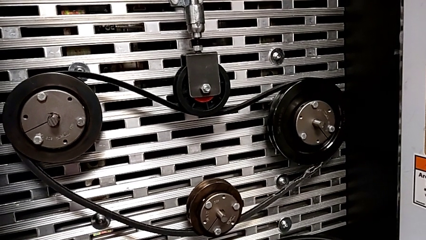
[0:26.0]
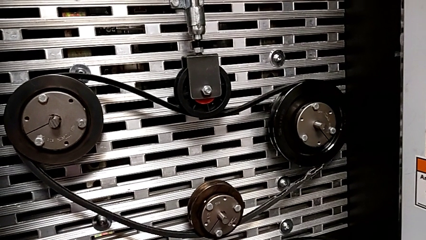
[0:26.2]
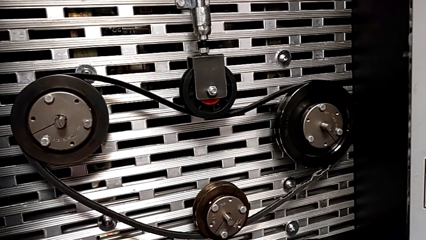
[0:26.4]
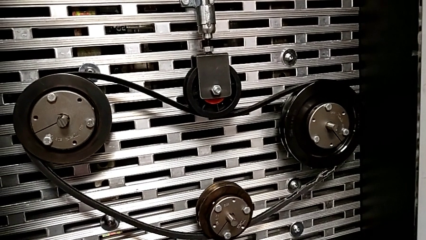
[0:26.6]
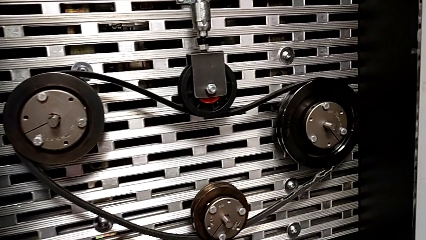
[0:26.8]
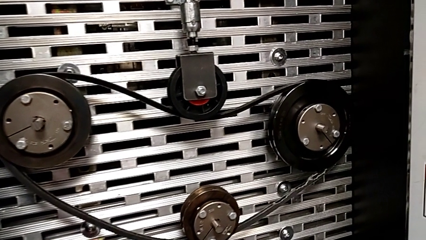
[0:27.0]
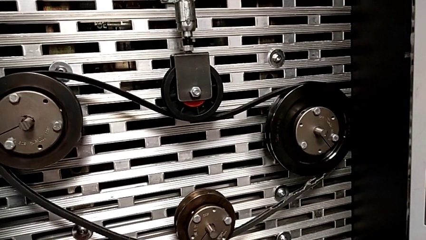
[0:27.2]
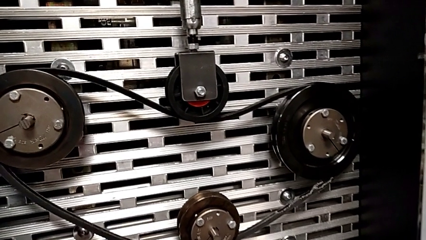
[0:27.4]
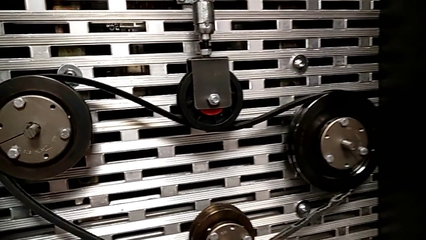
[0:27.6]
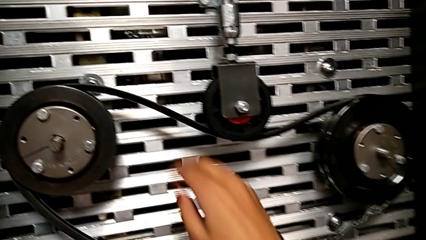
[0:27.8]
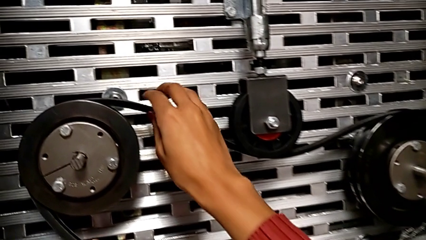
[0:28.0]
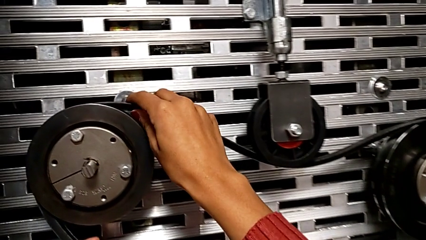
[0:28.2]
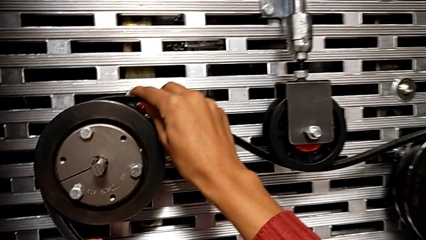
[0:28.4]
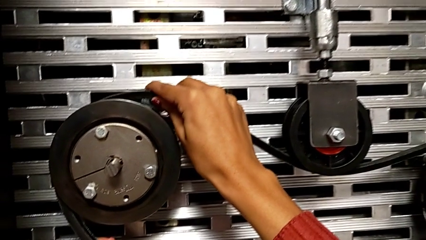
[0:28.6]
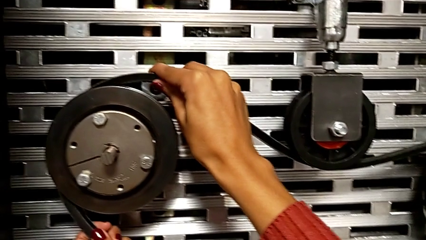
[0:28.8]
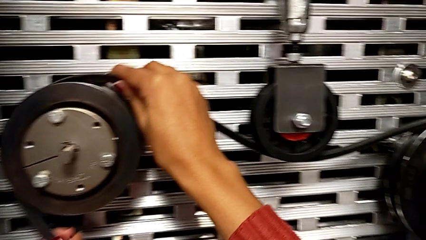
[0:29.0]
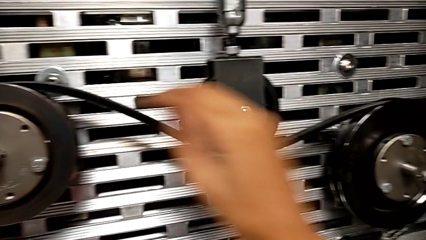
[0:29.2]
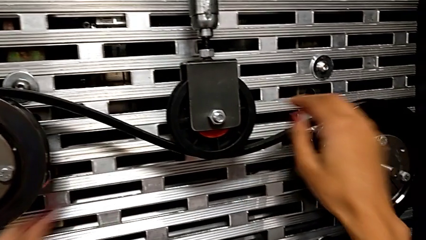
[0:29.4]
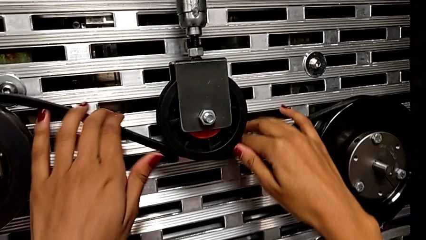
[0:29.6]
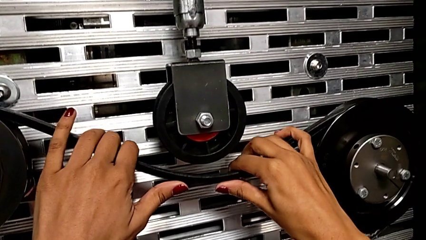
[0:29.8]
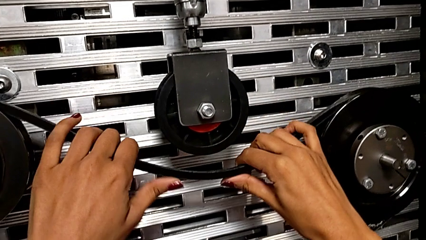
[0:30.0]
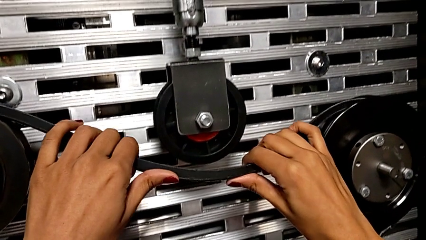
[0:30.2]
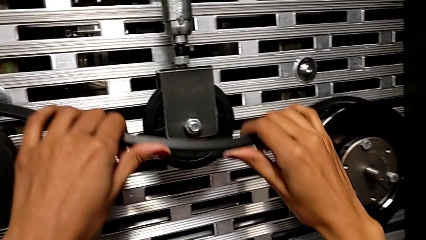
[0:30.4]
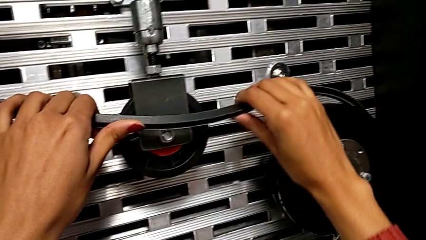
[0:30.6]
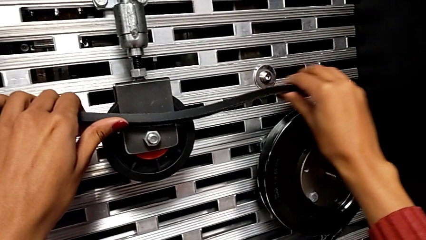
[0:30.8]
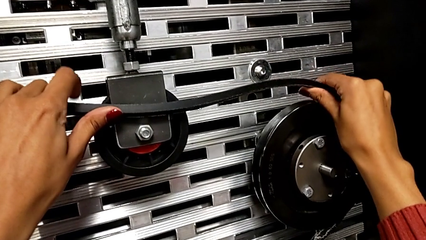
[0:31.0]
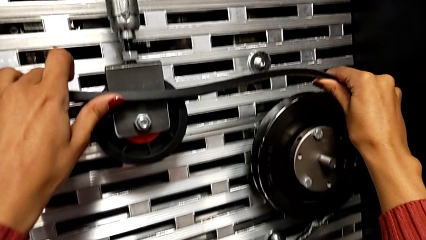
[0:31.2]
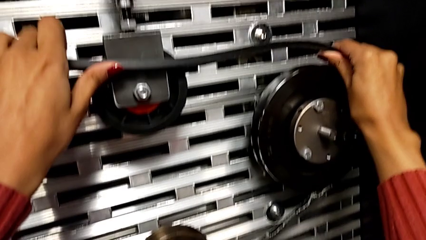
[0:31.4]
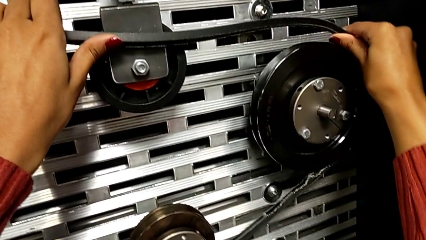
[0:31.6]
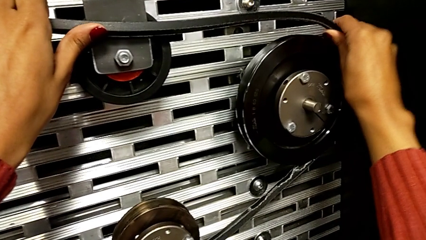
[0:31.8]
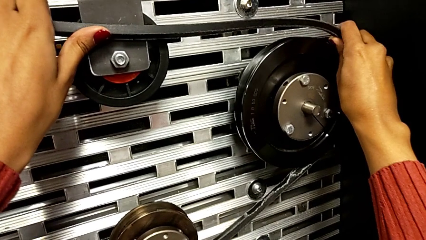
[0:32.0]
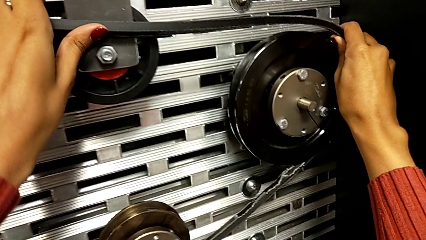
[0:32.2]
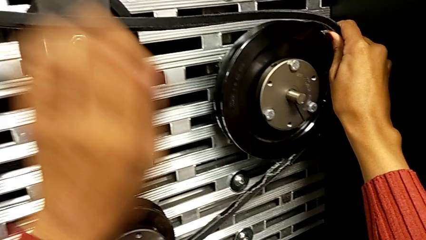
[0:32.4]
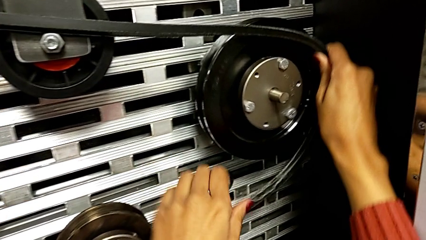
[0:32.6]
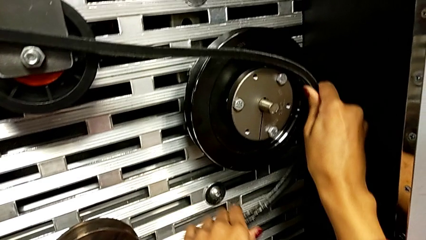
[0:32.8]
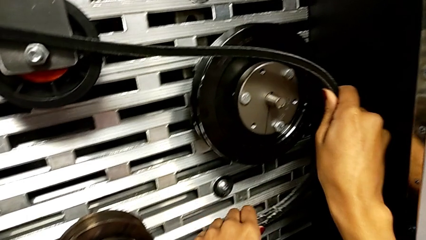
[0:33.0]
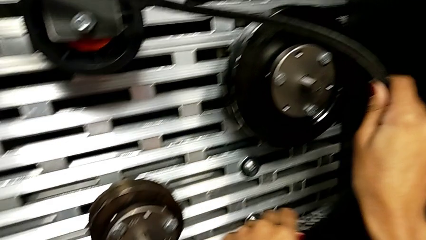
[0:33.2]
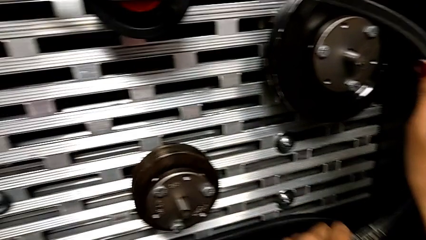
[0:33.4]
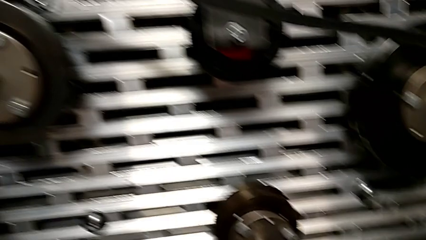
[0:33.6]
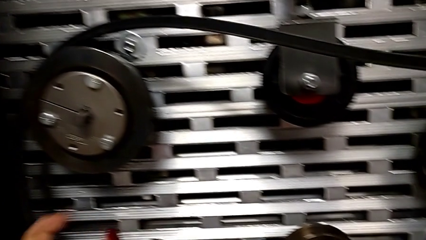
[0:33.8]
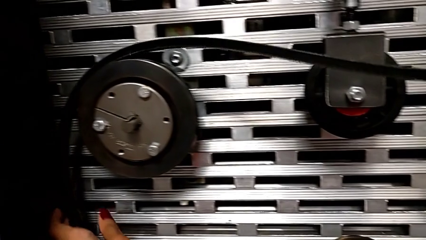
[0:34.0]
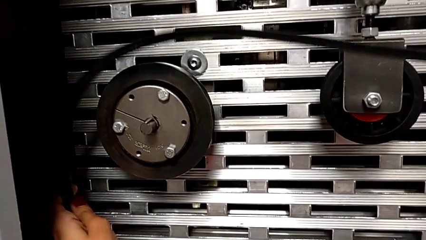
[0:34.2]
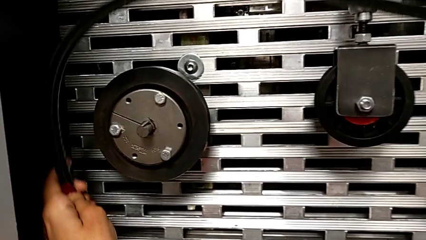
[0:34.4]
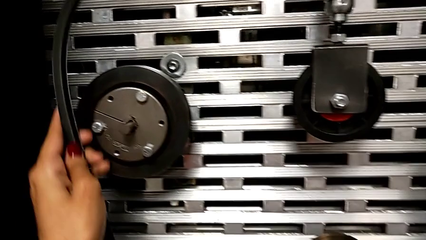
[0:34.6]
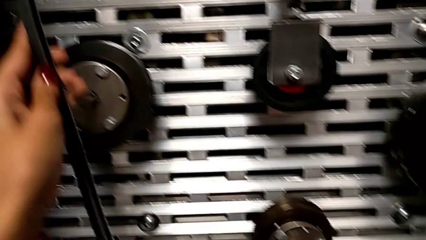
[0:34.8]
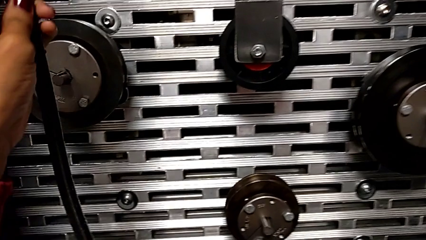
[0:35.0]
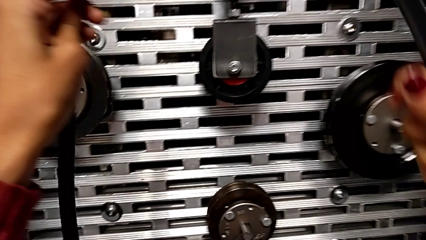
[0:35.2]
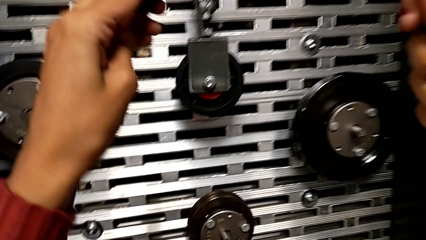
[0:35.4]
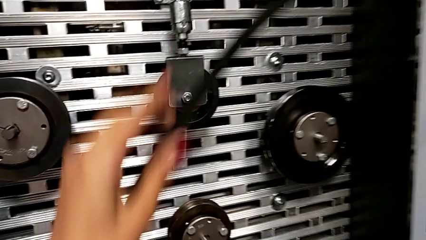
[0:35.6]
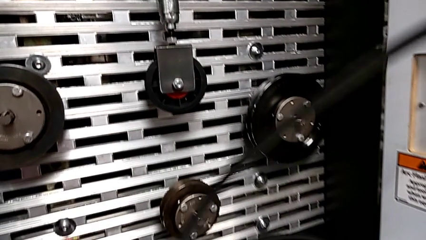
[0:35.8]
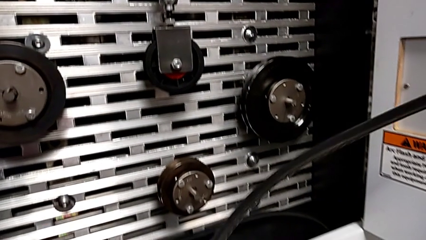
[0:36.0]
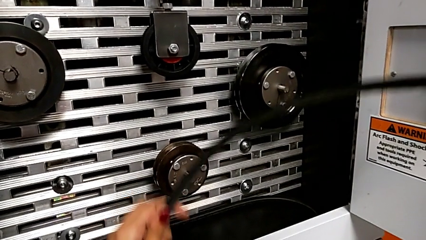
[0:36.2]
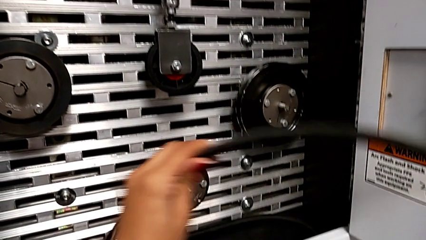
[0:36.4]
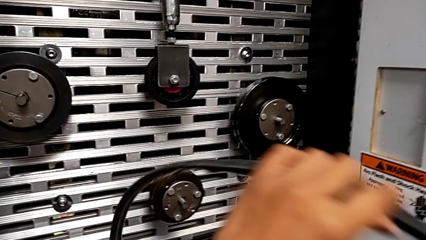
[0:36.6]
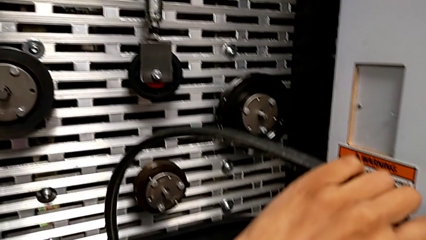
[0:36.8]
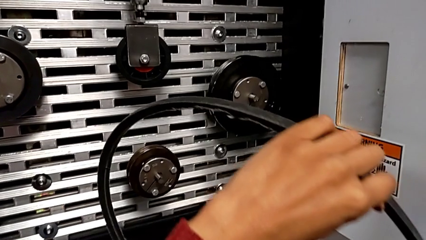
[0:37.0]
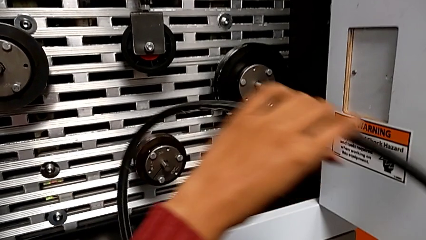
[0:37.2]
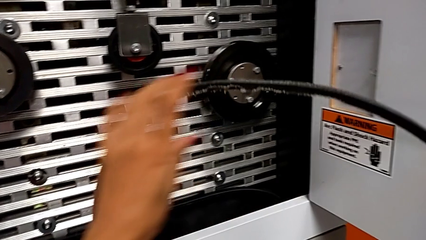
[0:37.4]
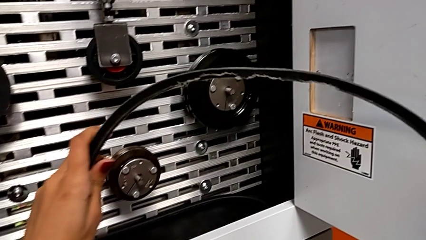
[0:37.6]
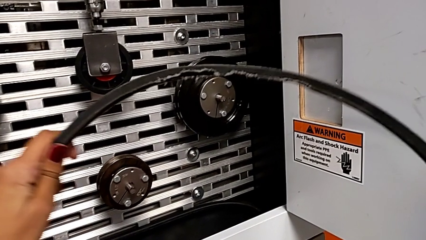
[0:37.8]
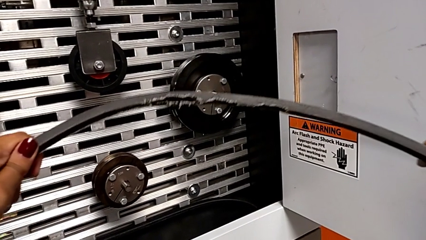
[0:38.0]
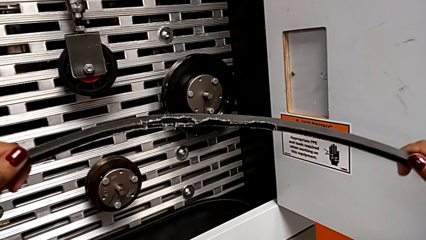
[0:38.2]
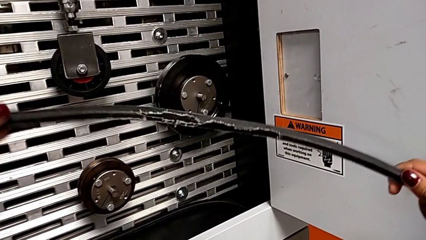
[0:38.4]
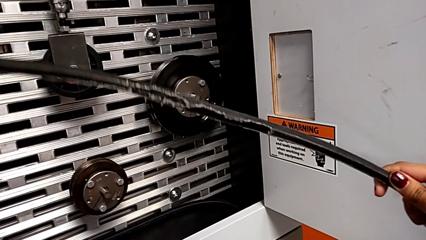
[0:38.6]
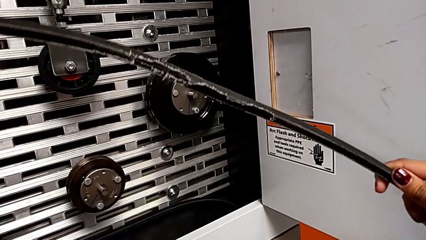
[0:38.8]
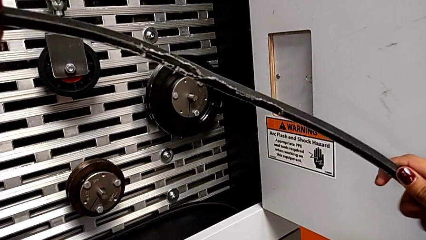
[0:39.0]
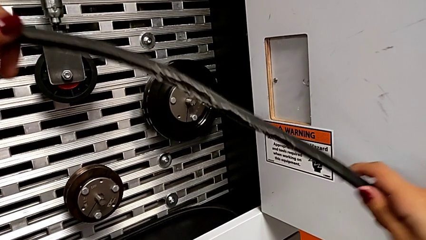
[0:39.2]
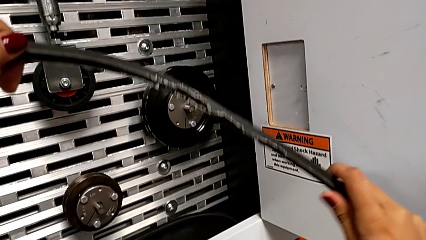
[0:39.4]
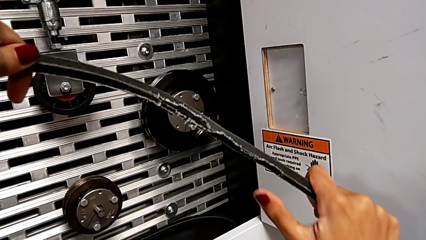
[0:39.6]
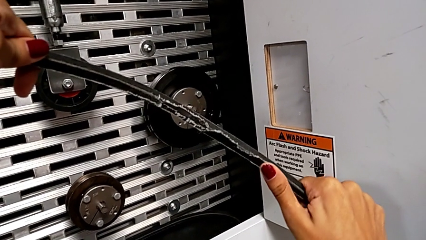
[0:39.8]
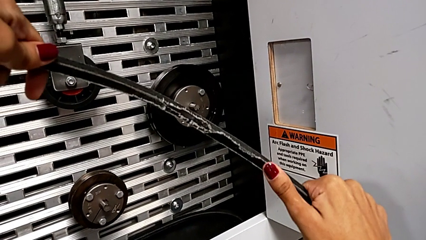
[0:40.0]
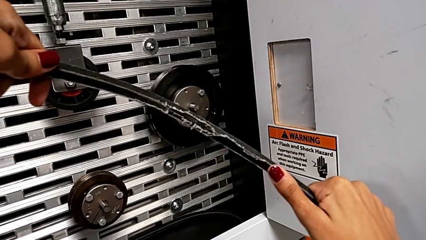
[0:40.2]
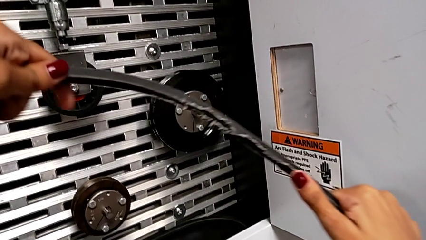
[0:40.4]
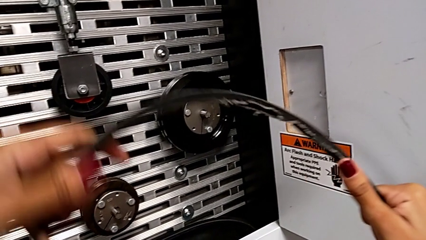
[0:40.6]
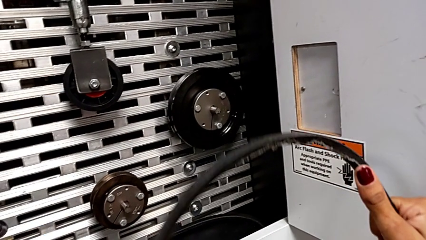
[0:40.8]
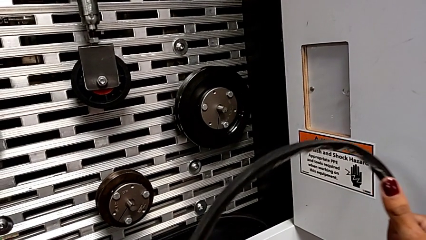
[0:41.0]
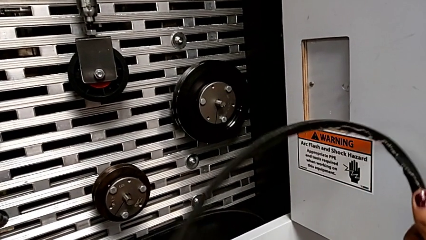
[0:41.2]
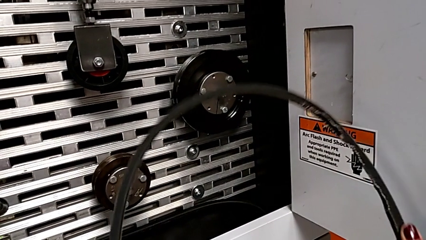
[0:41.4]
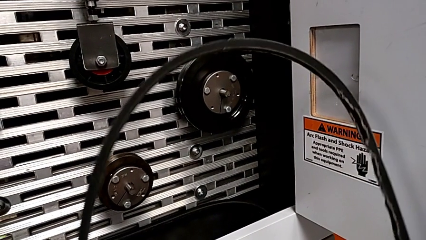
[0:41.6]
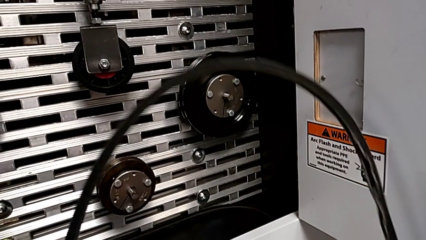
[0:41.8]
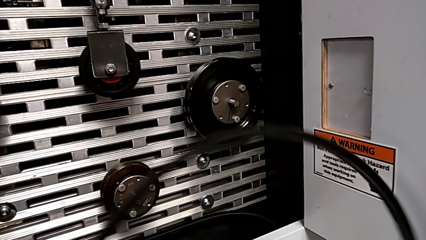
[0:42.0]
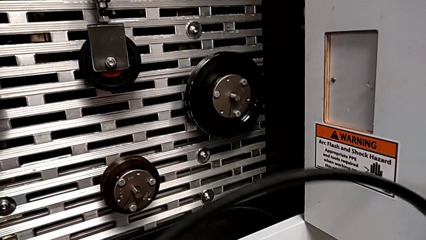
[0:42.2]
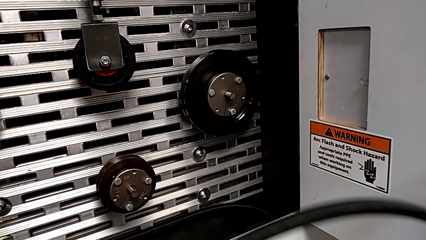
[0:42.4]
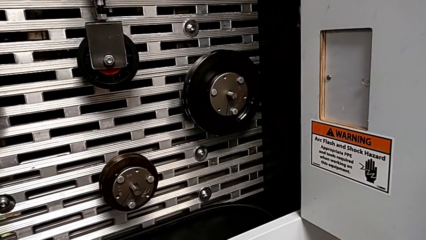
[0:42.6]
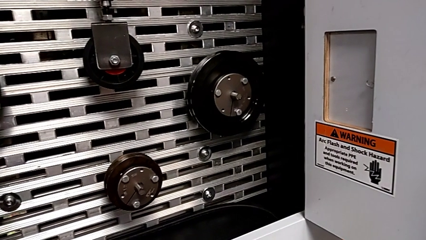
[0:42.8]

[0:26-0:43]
The camera wearer removes the belt that is damaged. They withdraw the damaged belt and inspect it.
